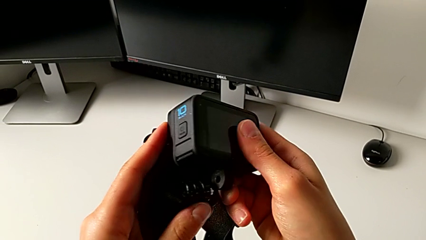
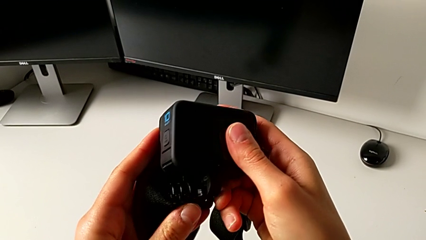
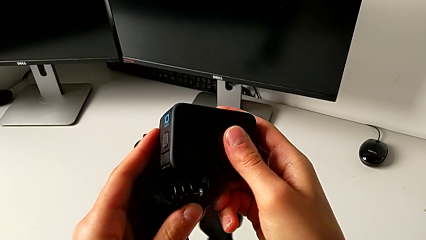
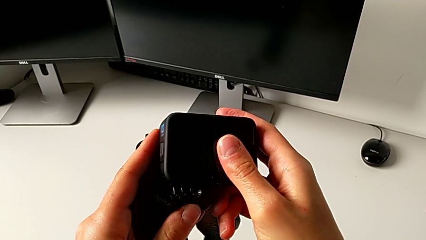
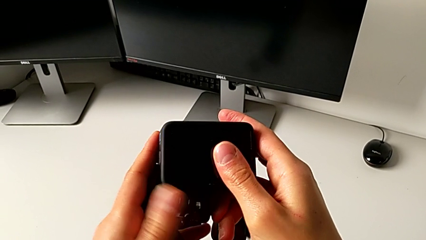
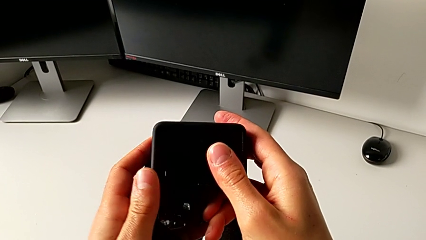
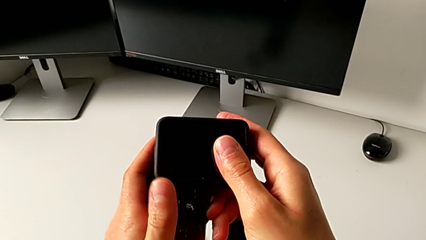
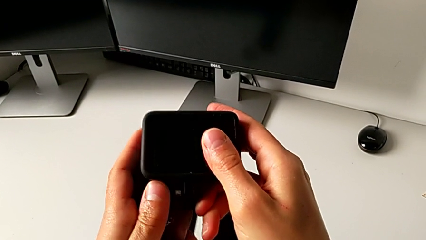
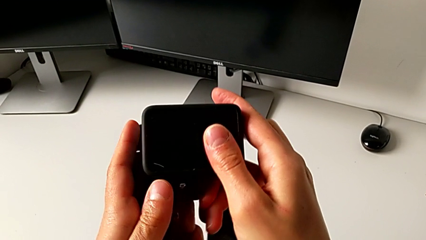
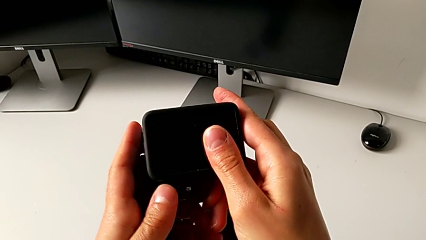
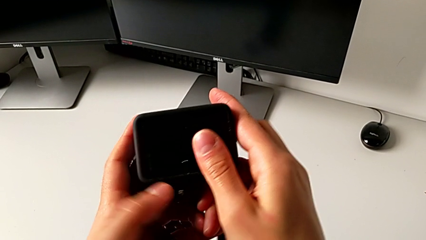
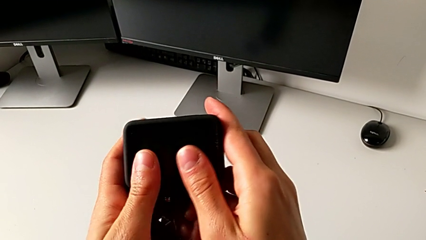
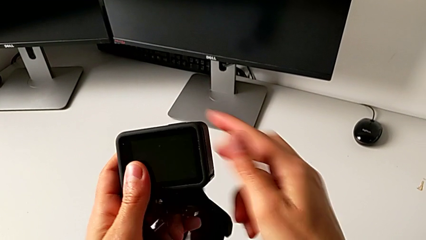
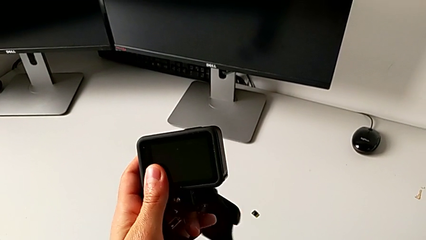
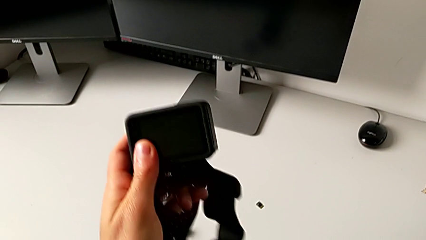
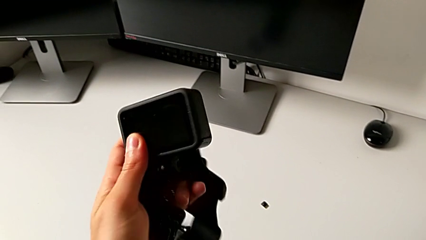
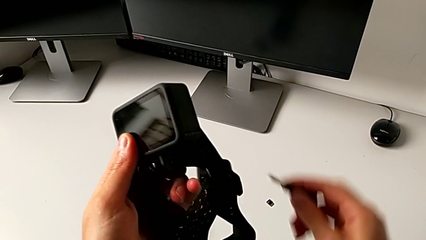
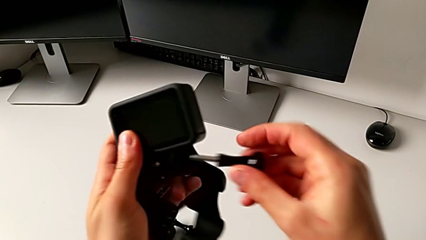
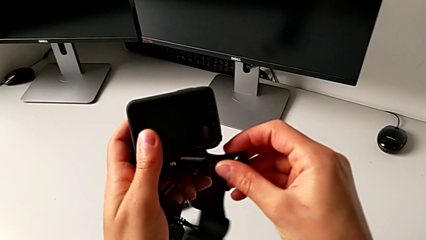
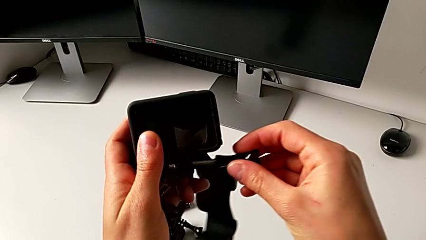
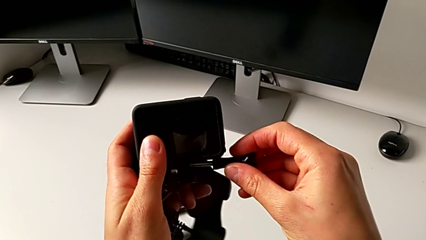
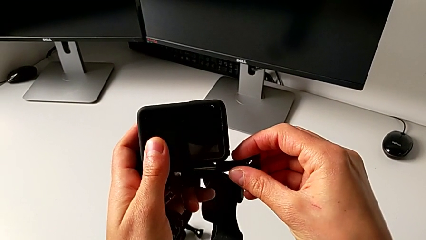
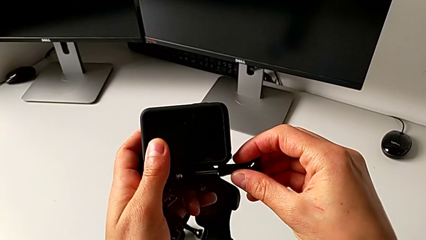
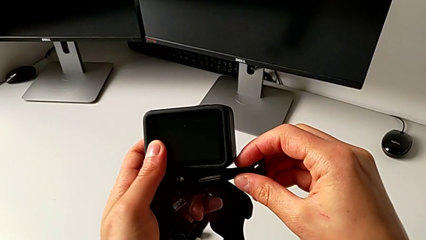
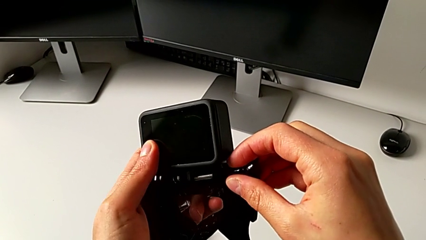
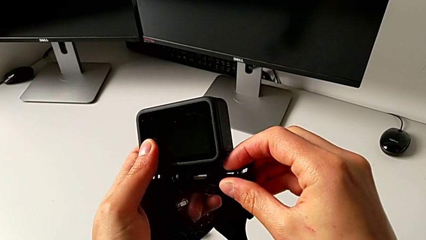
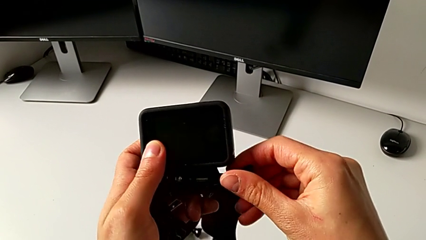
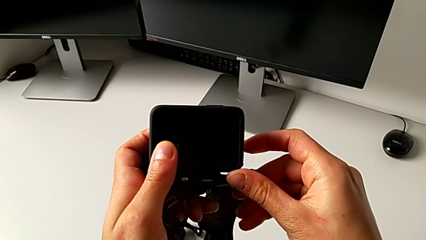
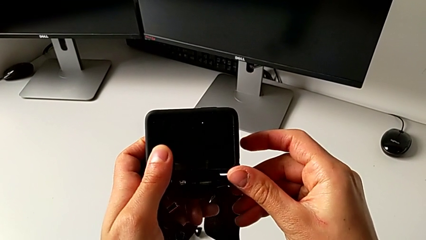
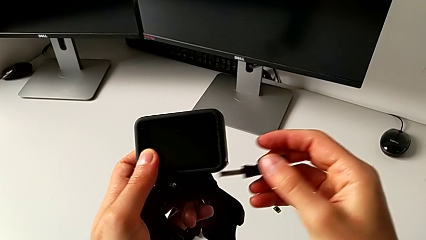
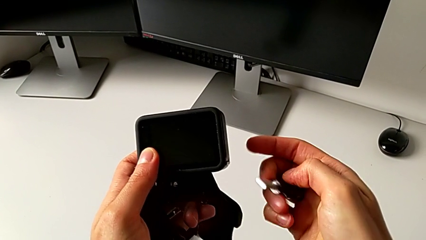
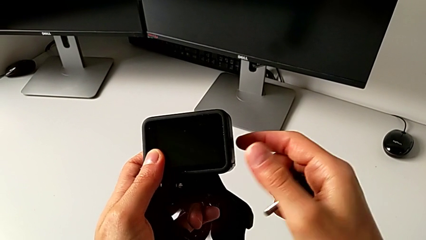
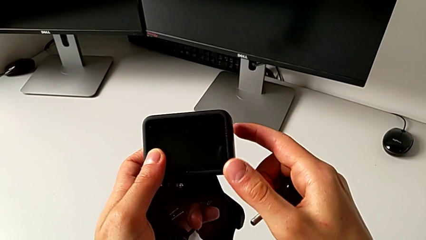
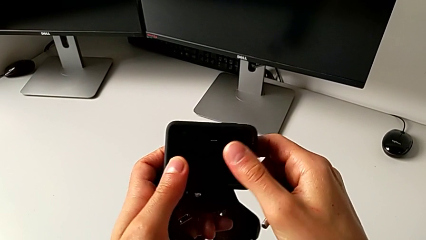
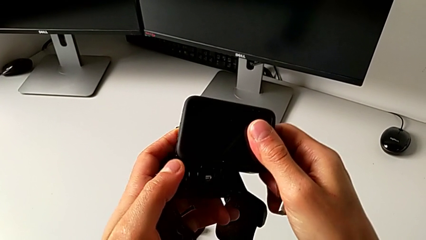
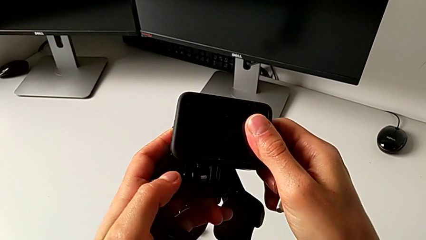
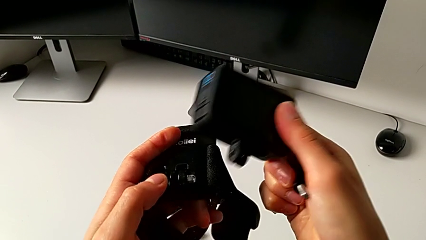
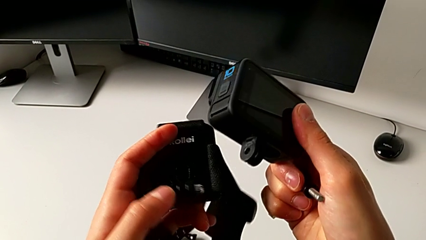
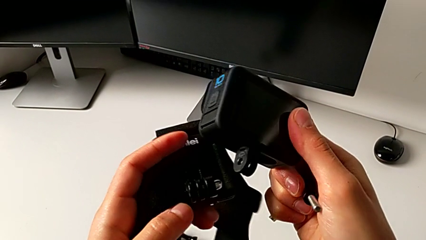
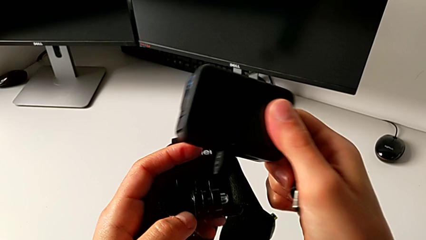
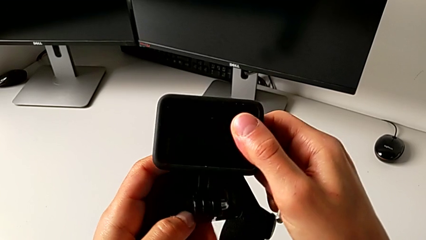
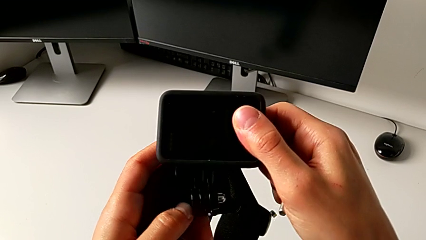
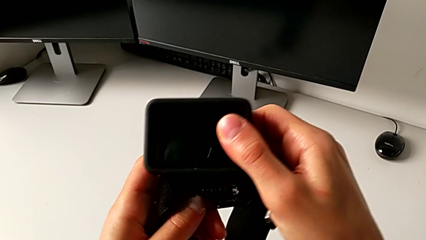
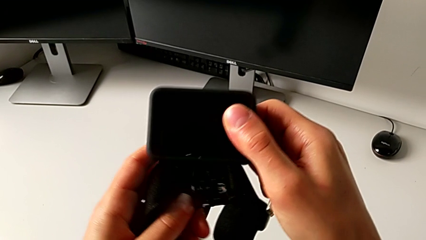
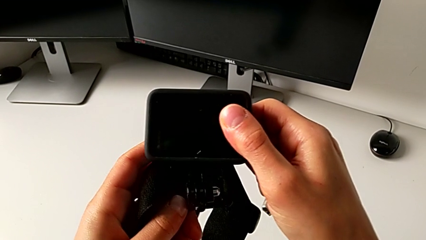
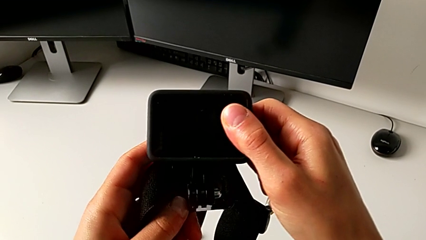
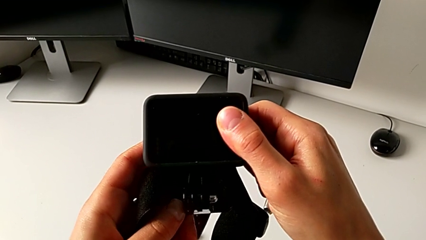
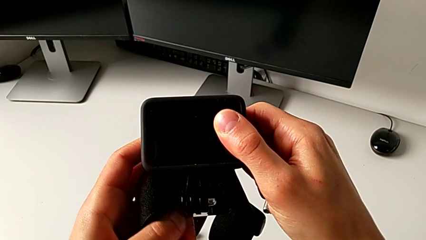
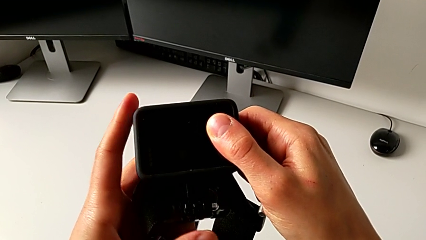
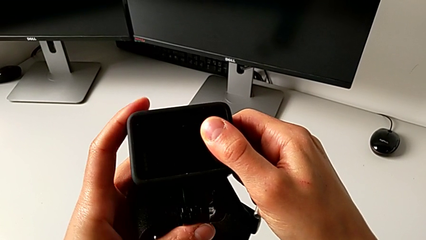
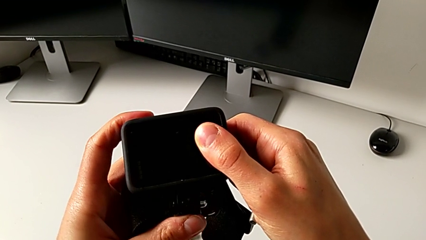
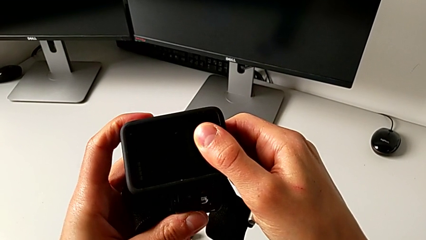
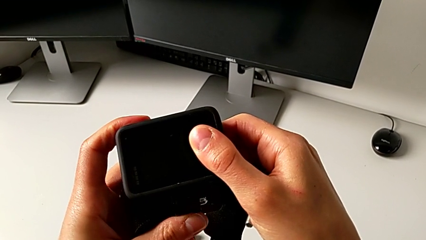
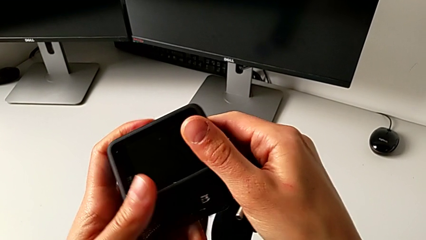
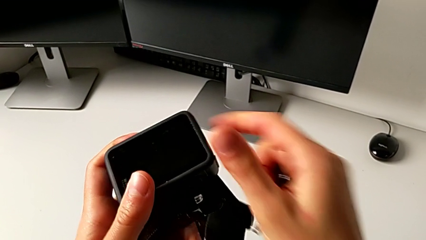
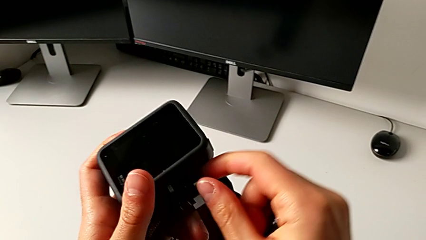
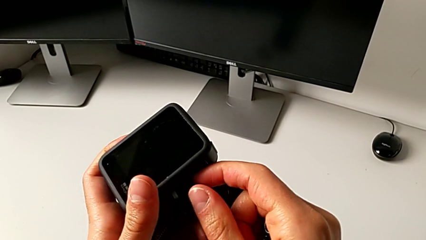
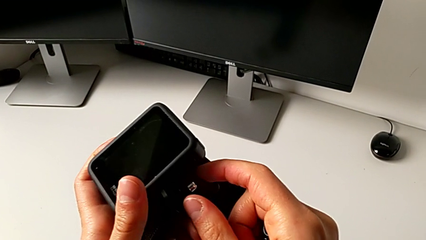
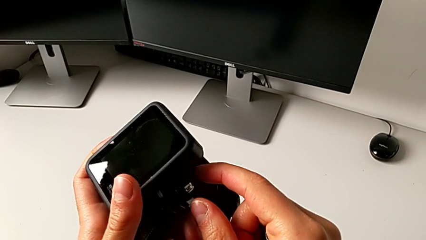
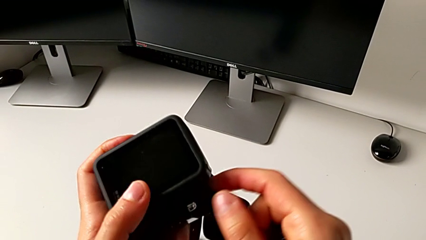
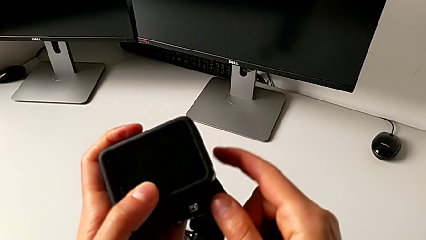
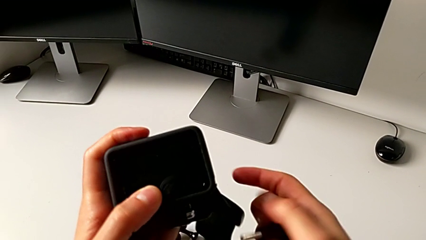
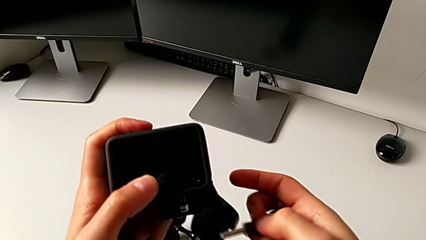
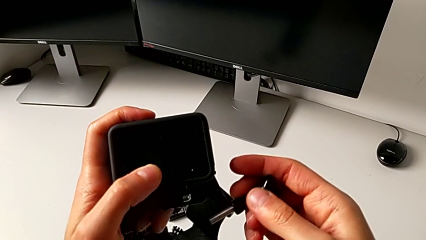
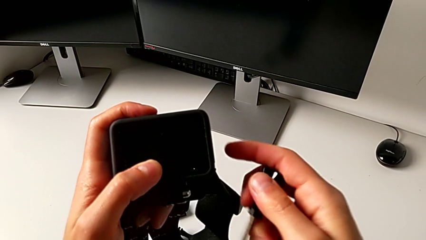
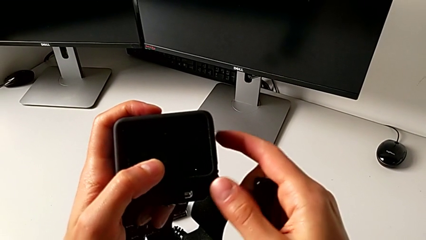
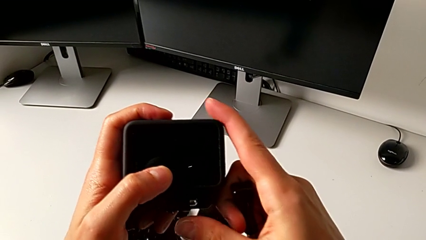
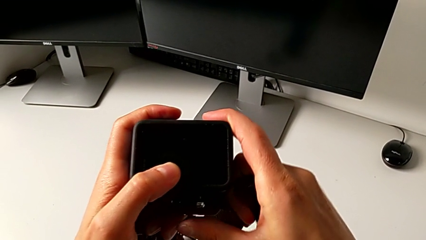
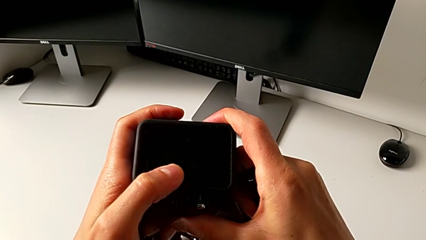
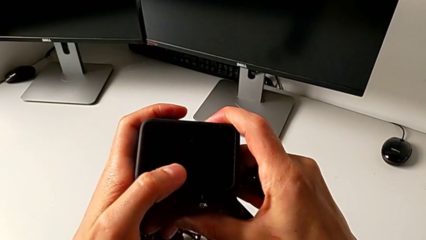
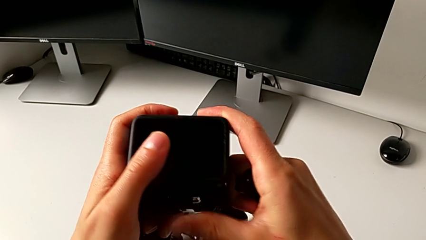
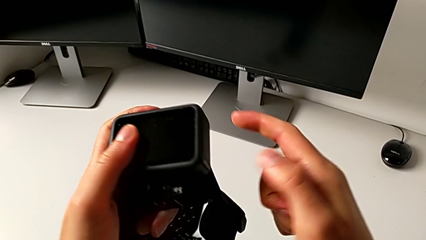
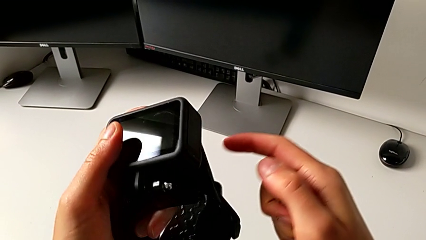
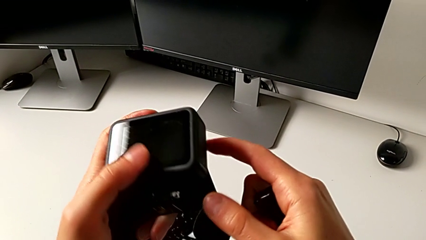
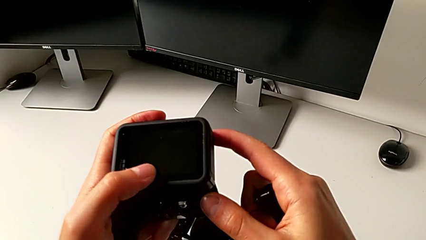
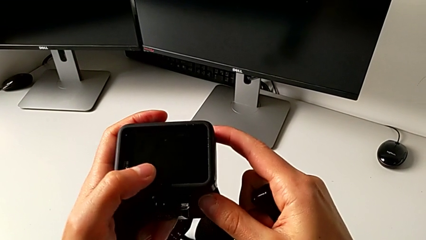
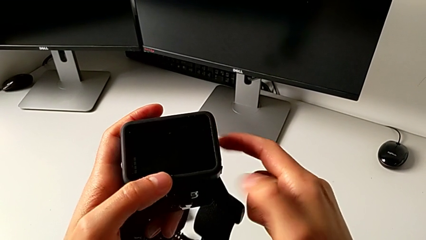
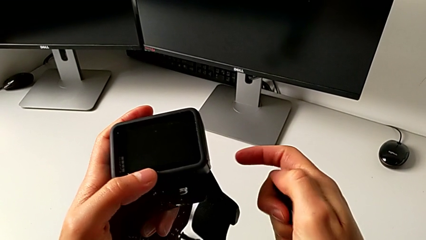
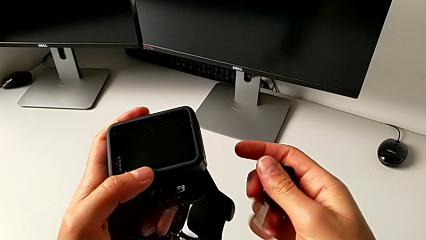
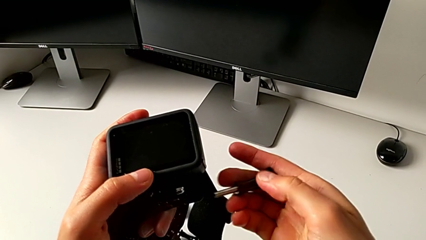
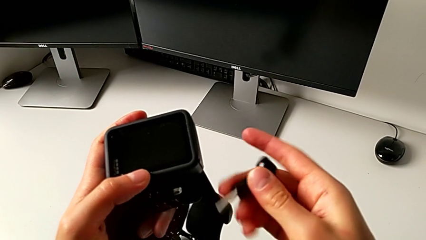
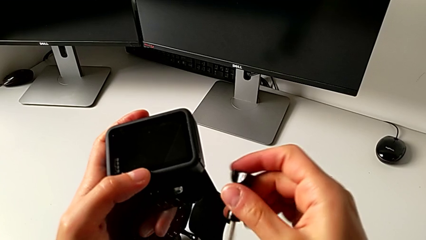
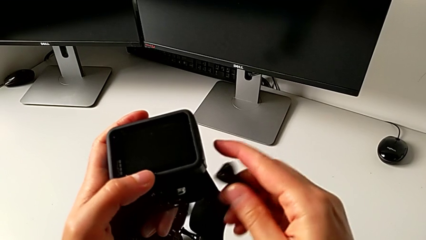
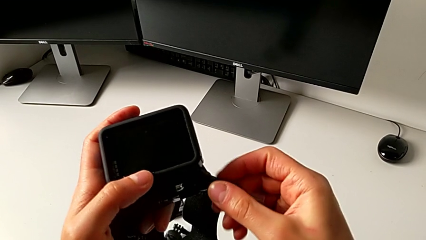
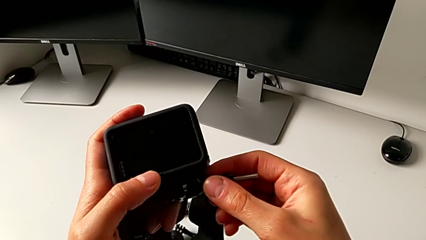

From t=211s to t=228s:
The camera wearer is mounting the GoPro onto the strap. They insert the mounting peg twice, withdraw the screw, withdraw the GoPro, insert the mounting peg and begin to insert it.
